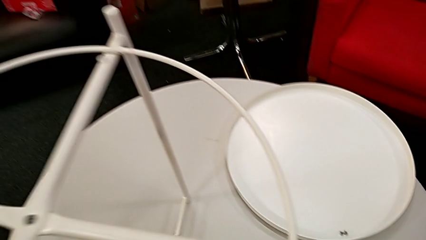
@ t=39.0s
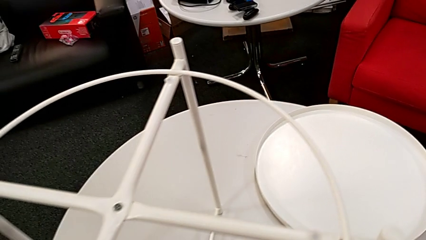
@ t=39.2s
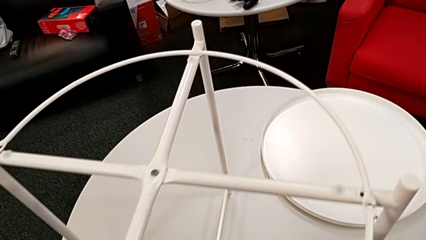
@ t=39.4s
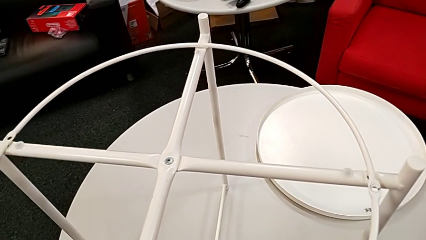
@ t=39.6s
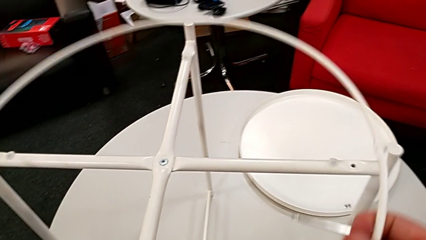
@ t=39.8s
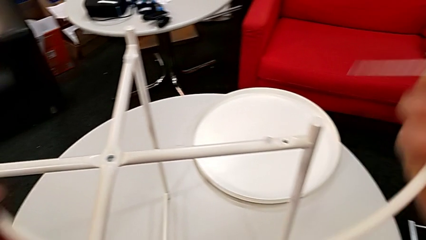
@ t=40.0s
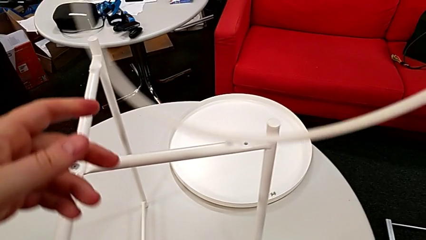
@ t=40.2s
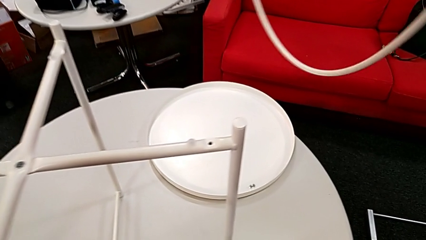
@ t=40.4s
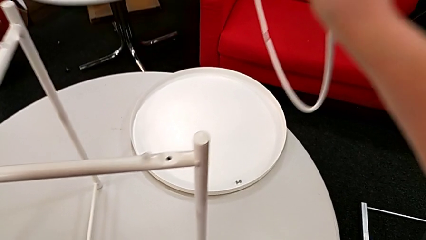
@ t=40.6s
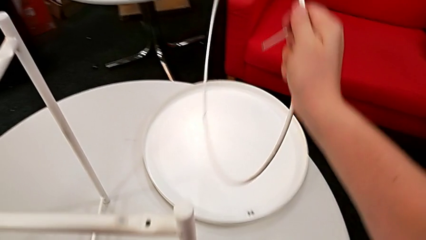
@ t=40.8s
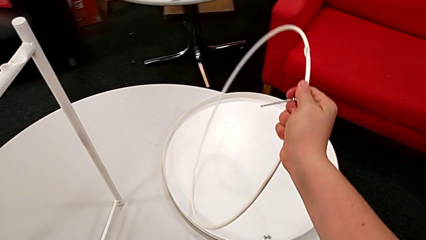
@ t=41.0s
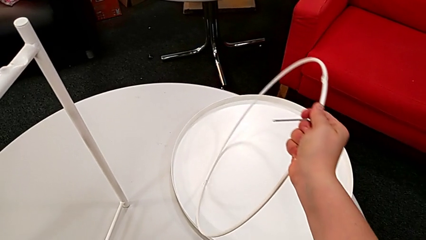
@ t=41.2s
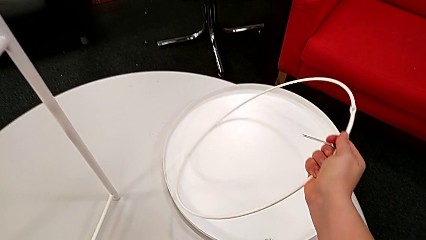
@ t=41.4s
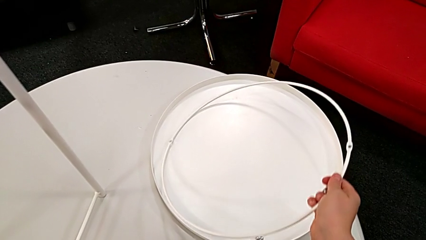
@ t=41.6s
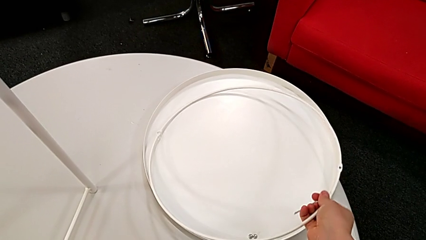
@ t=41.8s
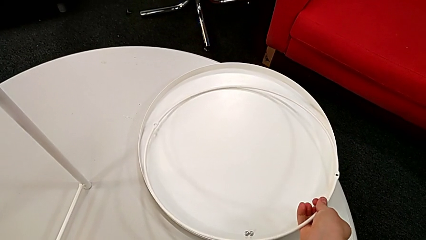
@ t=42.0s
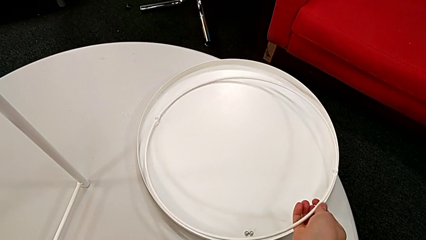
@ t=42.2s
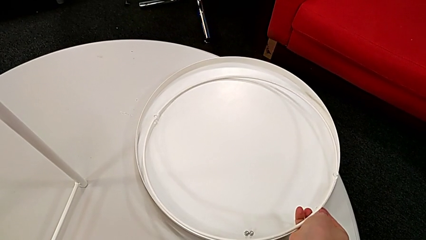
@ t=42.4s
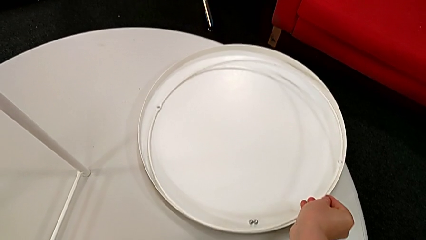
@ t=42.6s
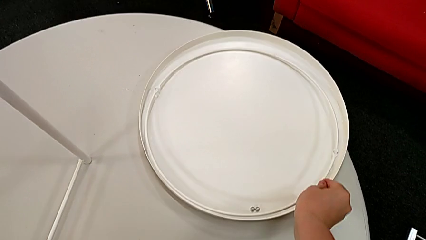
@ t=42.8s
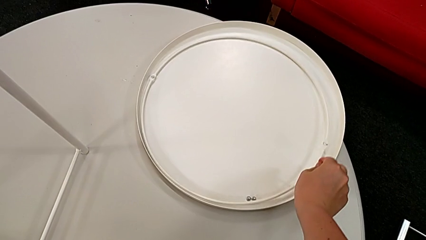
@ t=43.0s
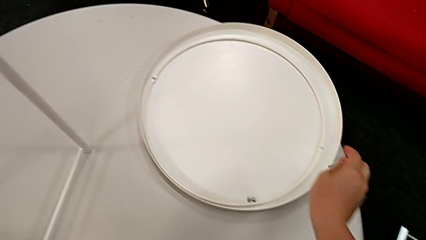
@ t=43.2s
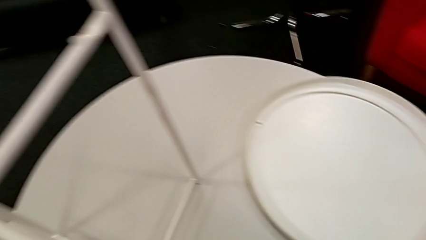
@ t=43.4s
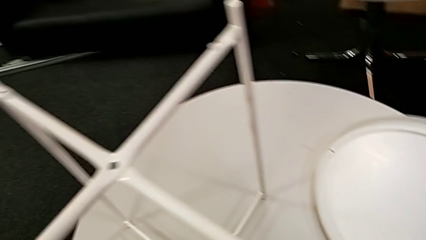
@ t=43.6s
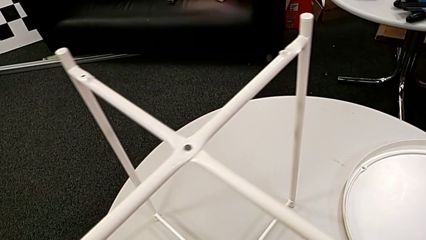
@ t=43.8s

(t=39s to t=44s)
The camera wearer removes the circle from the base. They approach the circle, disassemble it and place it.

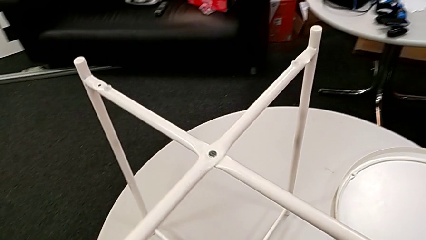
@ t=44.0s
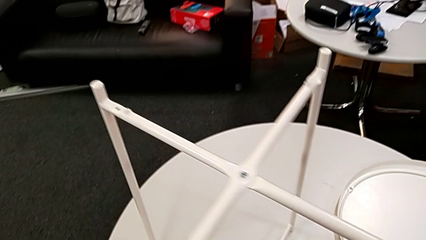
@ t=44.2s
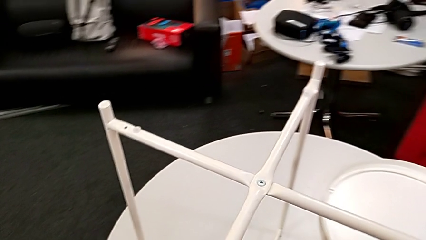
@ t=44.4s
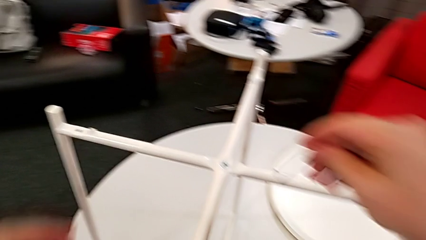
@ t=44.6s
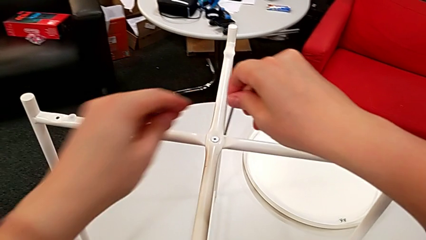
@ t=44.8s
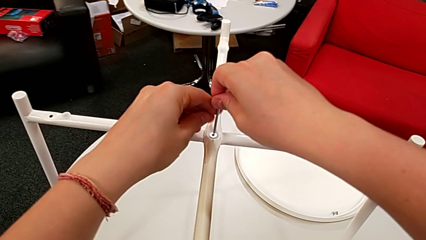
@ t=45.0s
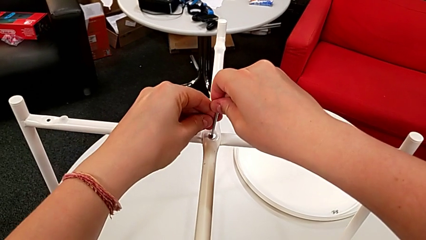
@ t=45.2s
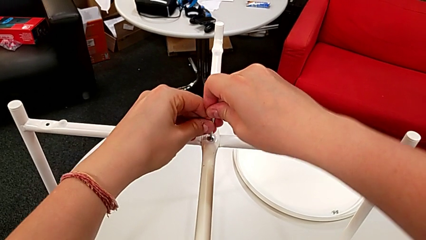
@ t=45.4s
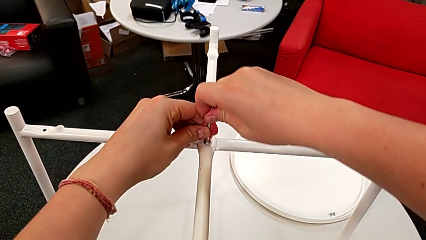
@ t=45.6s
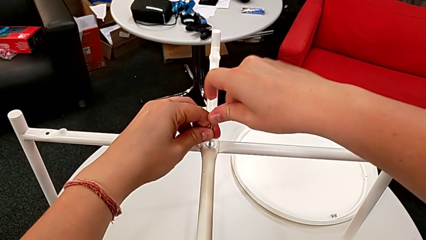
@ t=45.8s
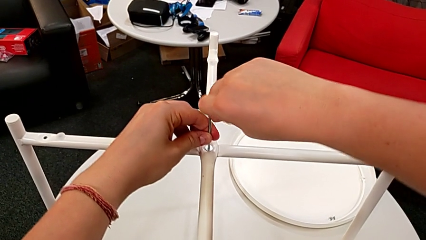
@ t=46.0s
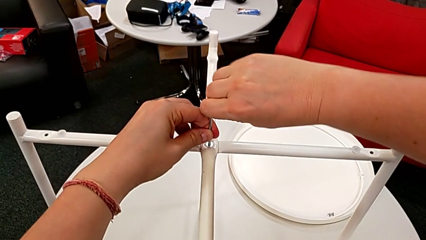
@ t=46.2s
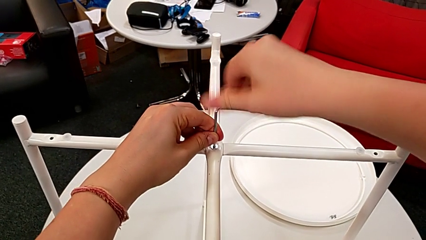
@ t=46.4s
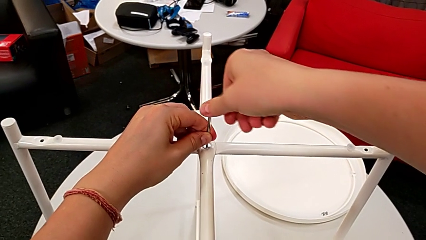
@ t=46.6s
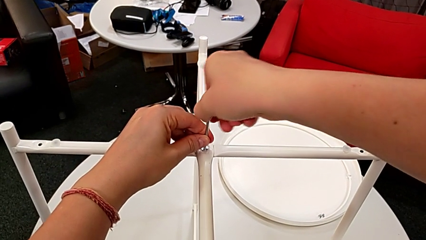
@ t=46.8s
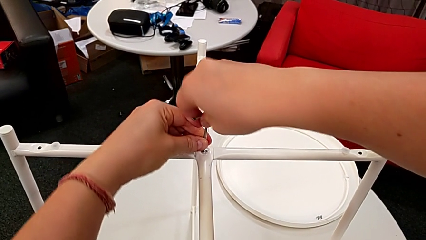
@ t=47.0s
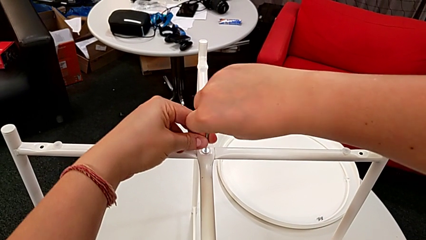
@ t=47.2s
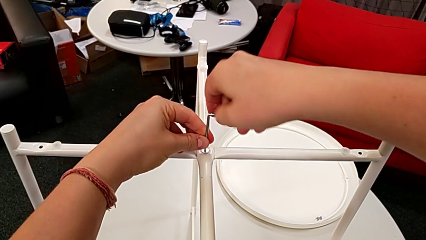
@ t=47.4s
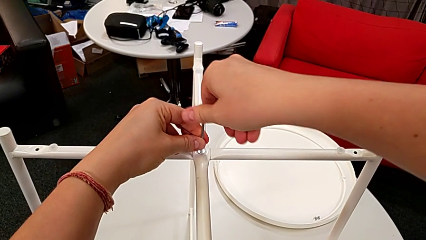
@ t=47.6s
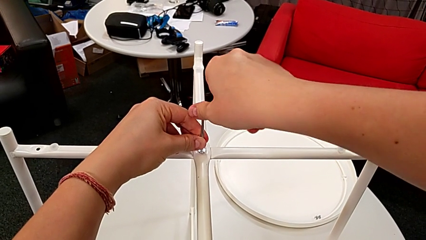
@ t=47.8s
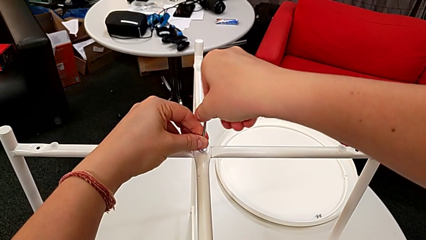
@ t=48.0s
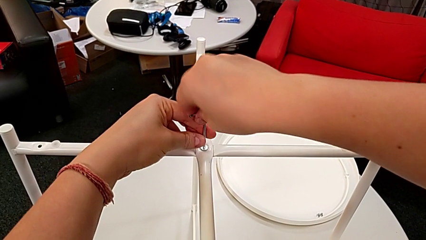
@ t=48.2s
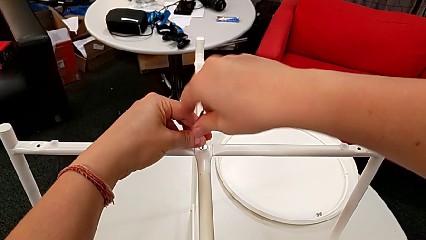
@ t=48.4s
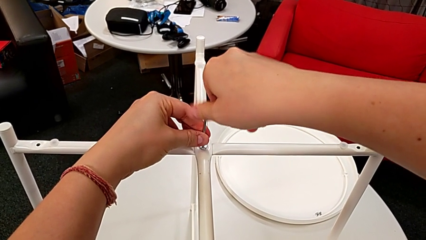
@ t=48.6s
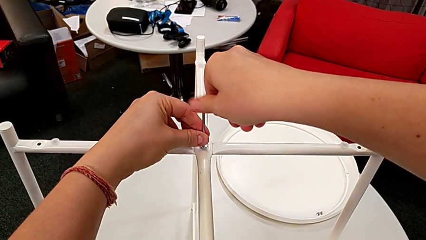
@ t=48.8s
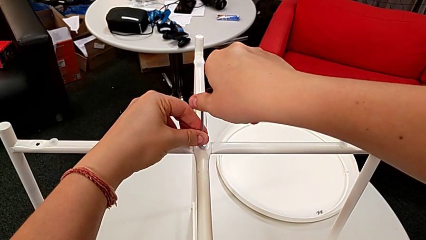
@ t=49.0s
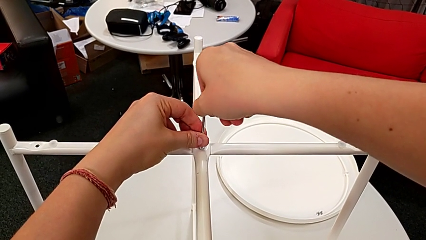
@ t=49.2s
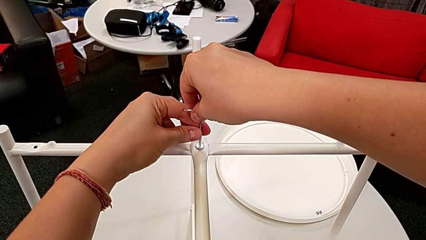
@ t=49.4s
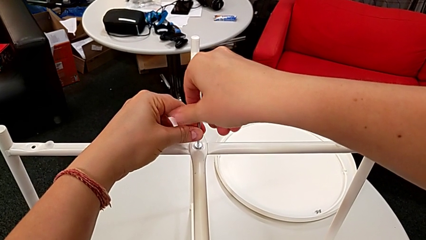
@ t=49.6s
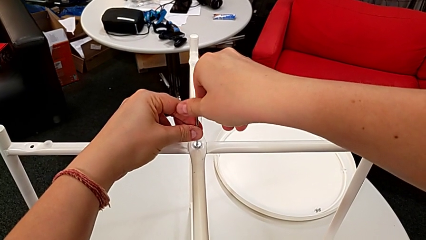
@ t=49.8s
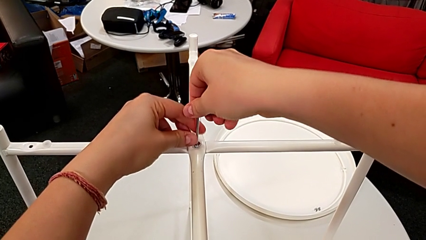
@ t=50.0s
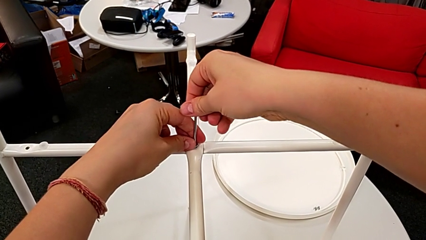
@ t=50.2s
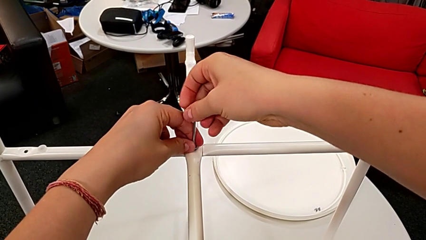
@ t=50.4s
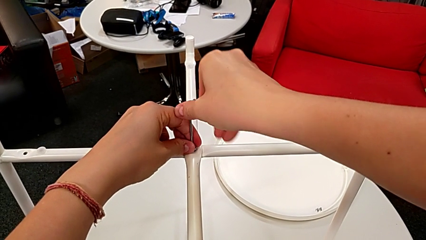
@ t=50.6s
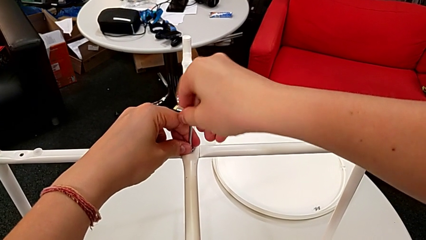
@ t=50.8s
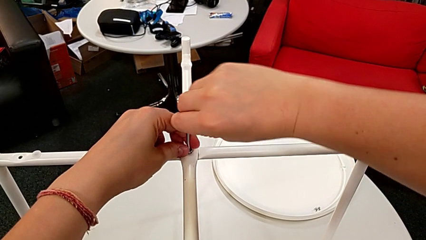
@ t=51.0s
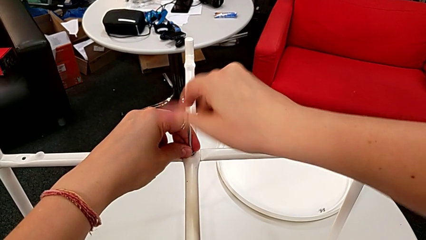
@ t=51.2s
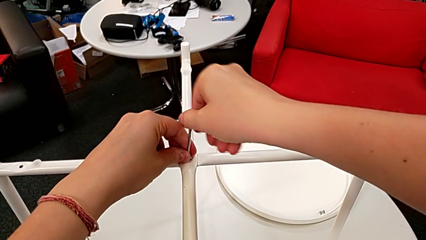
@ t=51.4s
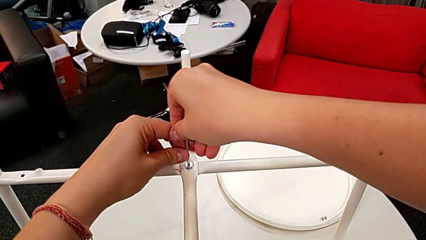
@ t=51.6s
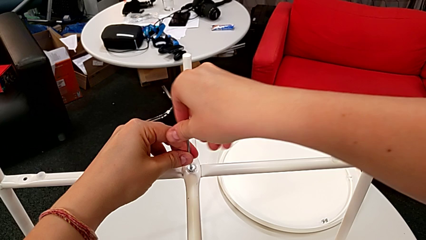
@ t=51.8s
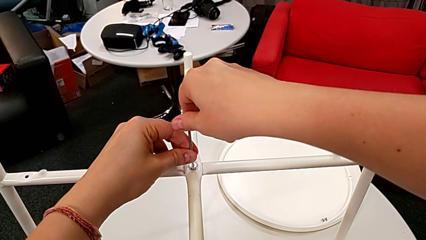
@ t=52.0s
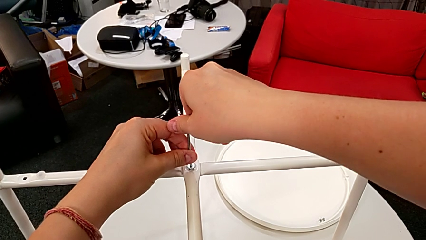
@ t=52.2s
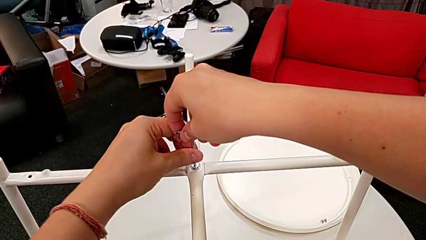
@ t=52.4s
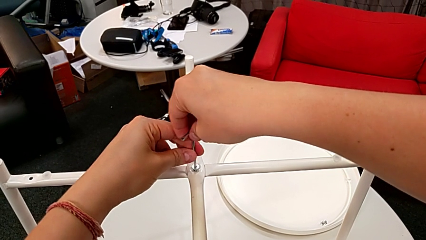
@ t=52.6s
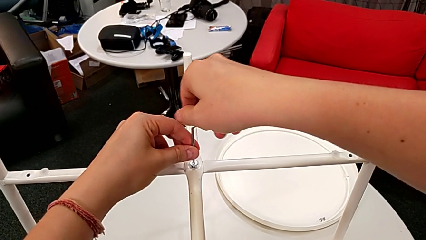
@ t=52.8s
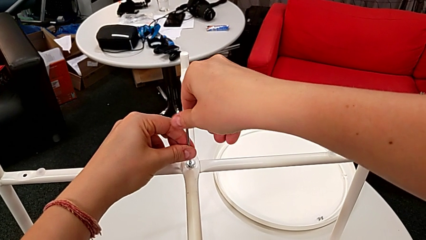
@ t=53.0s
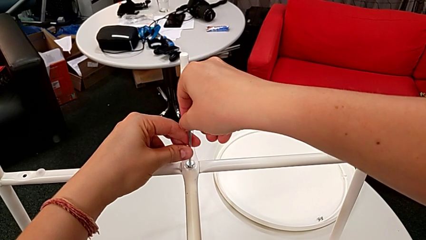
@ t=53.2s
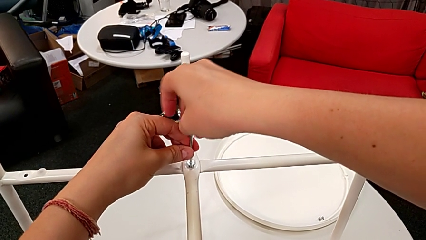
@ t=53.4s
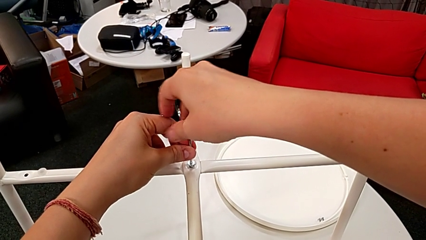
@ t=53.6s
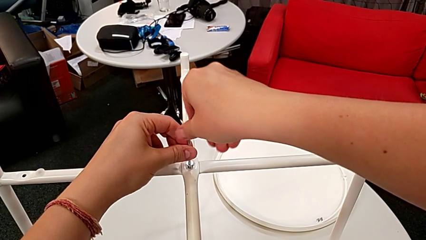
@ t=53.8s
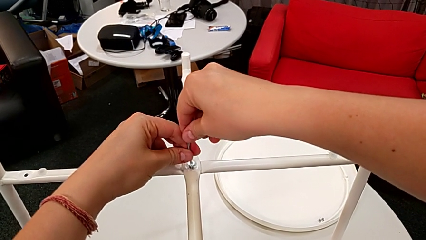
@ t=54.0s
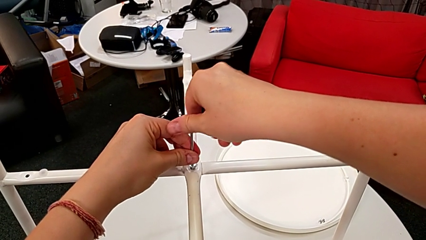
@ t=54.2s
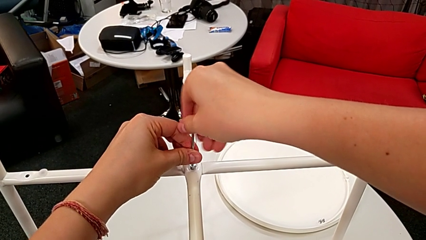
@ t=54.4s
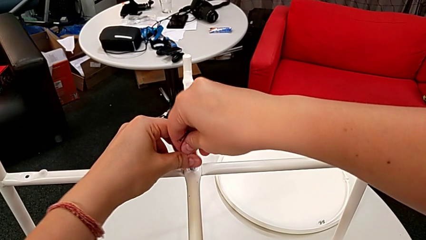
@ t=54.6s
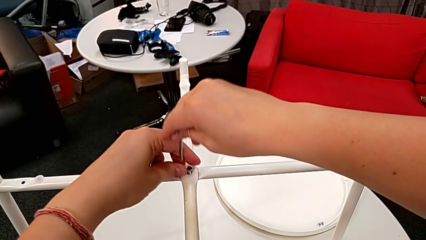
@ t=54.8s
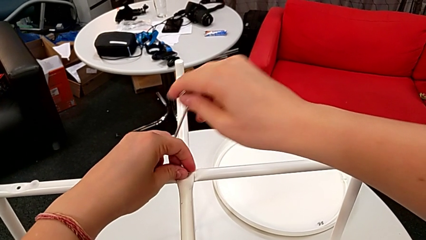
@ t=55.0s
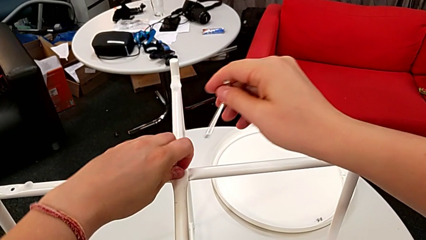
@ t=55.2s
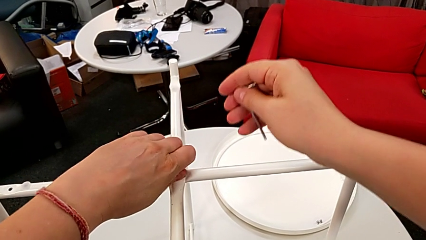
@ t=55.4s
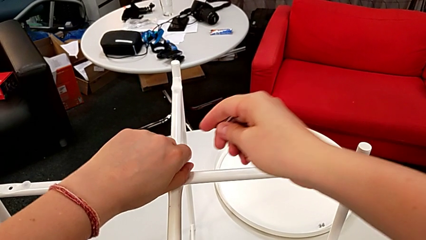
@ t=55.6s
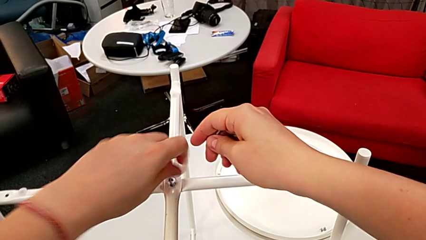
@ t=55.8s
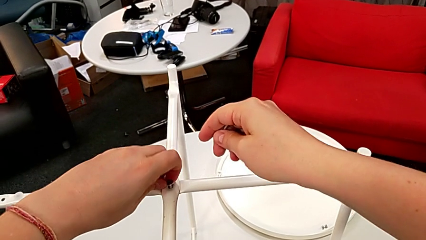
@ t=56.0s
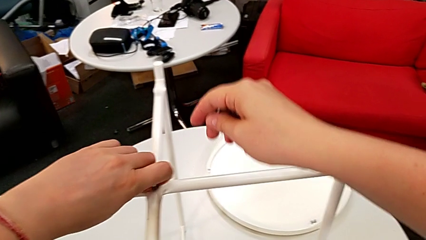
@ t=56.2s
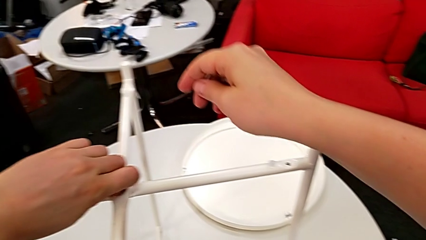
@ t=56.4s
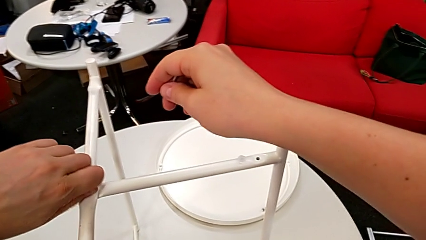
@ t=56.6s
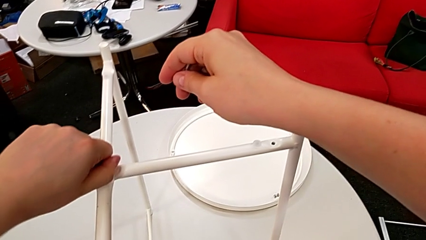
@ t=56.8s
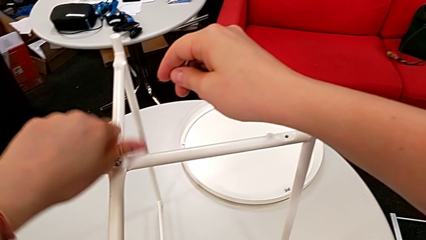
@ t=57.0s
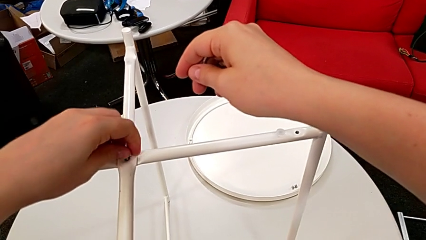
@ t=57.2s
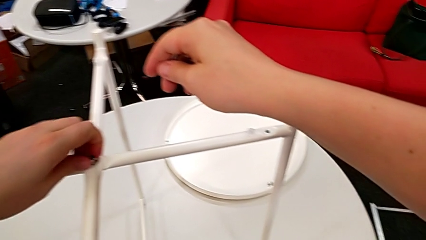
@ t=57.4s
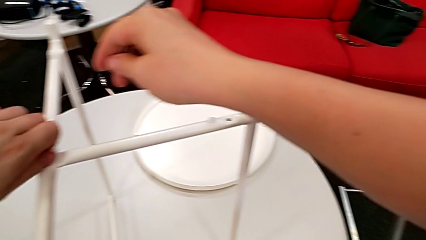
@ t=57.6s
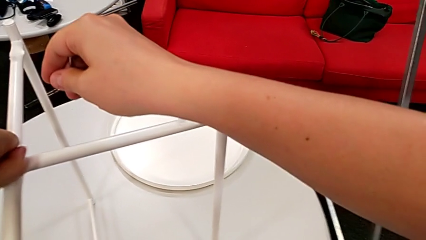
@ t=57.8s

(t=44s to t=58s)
The camera wearer is unscrewing the hex socket head from the base. They approach the hex socket head, insert the Allen wrench, unscrew the hex socket head, withdraw the Allen wrench and begin to unscrew the hex socket head.
